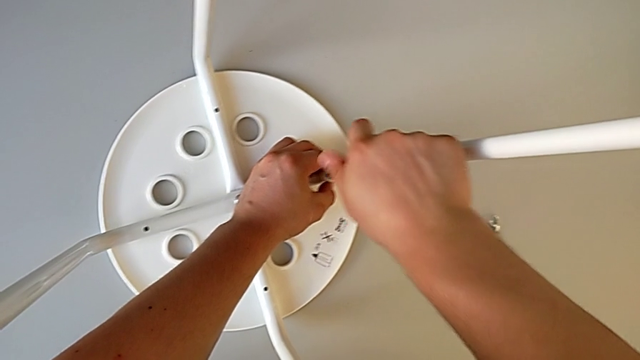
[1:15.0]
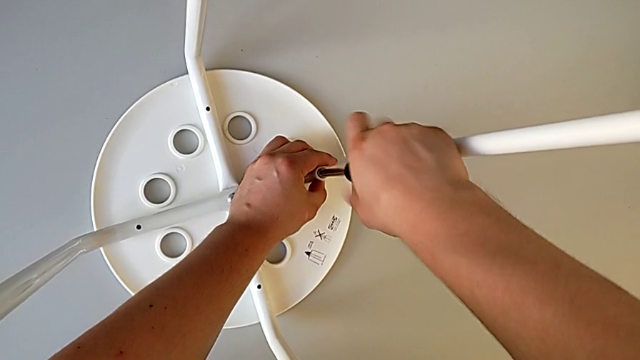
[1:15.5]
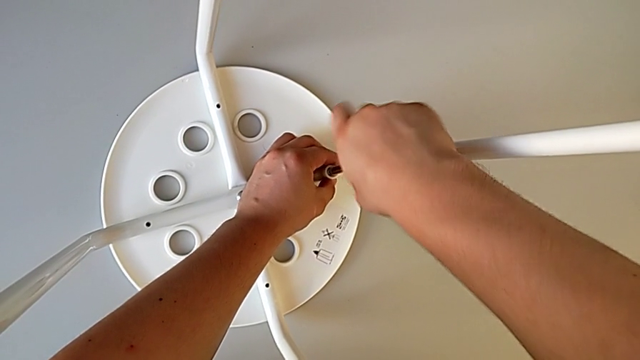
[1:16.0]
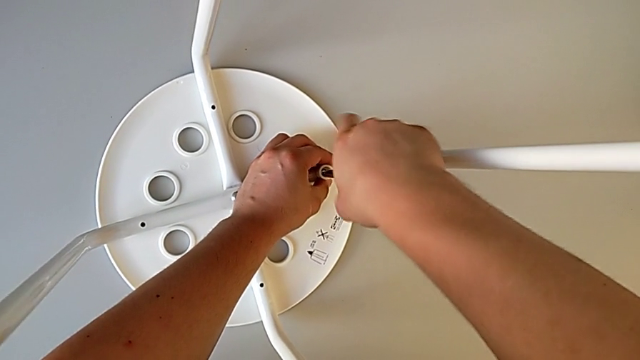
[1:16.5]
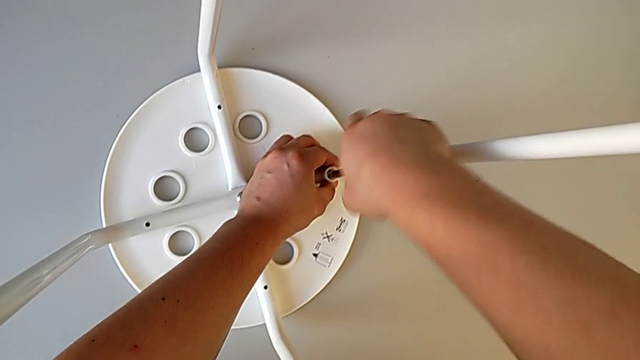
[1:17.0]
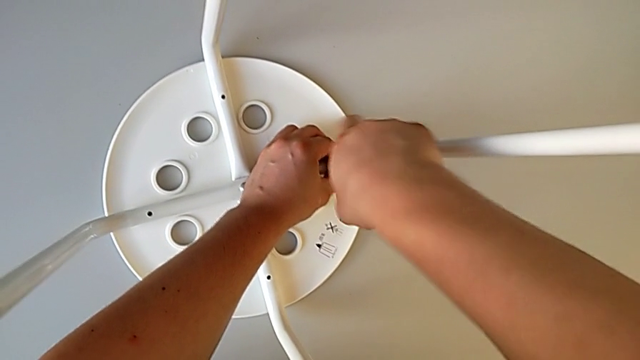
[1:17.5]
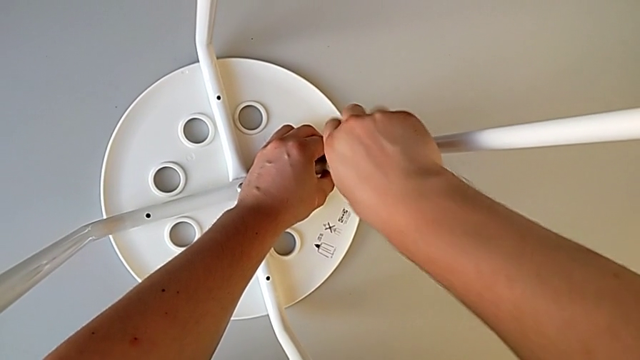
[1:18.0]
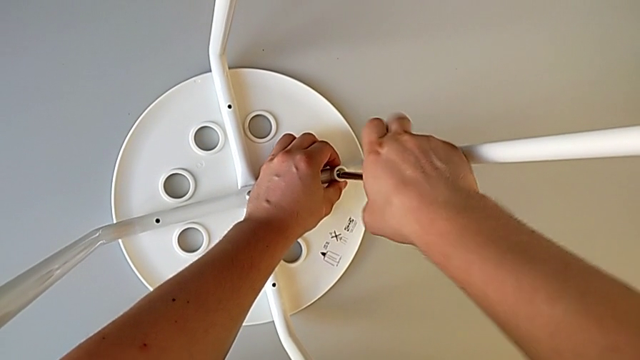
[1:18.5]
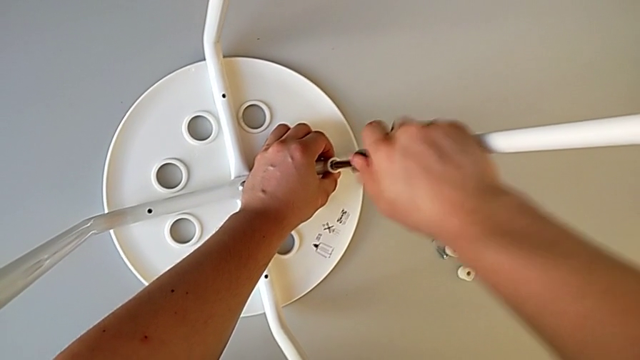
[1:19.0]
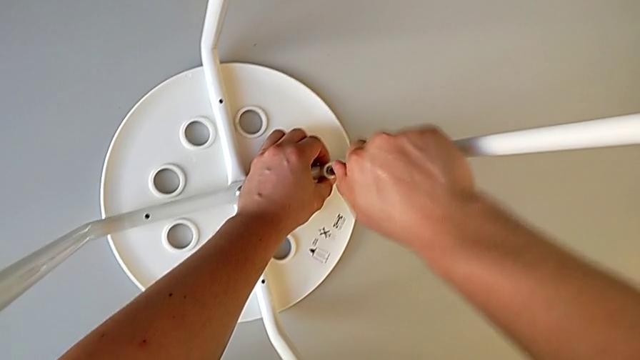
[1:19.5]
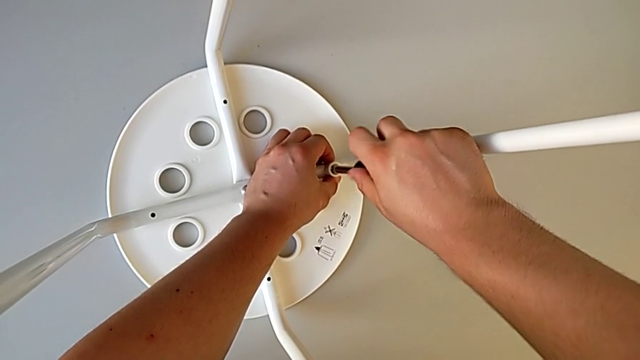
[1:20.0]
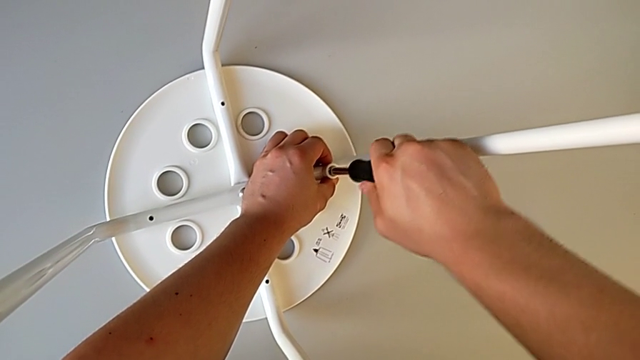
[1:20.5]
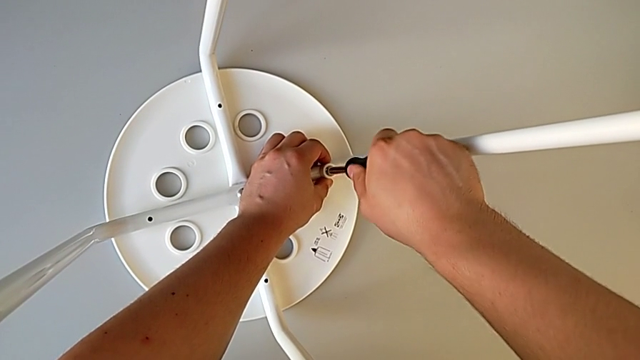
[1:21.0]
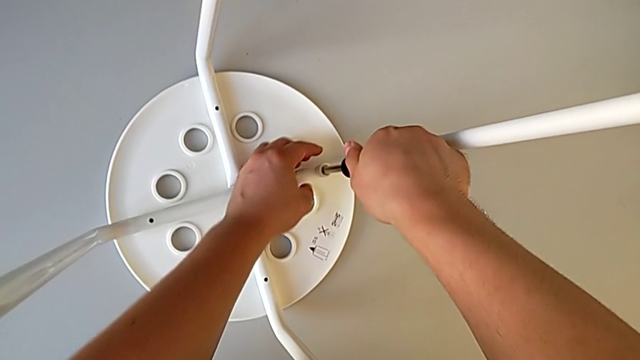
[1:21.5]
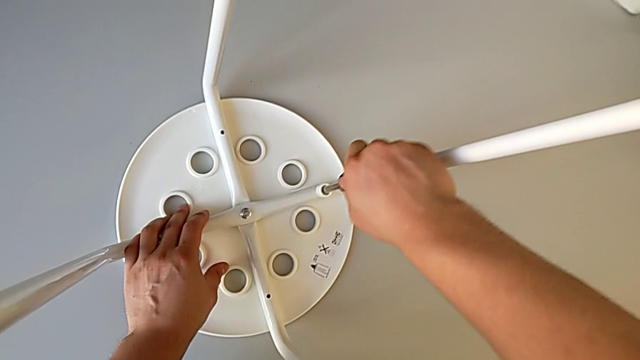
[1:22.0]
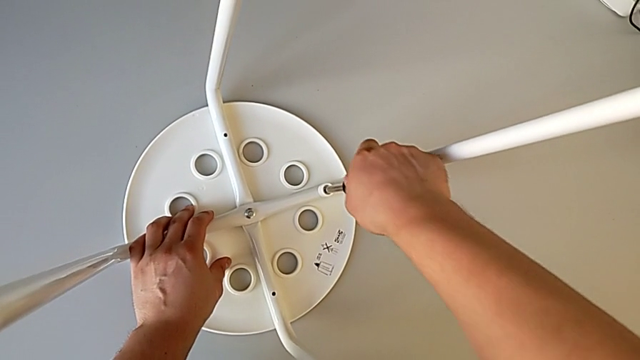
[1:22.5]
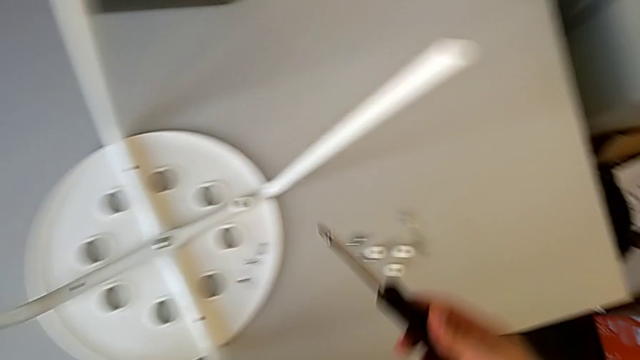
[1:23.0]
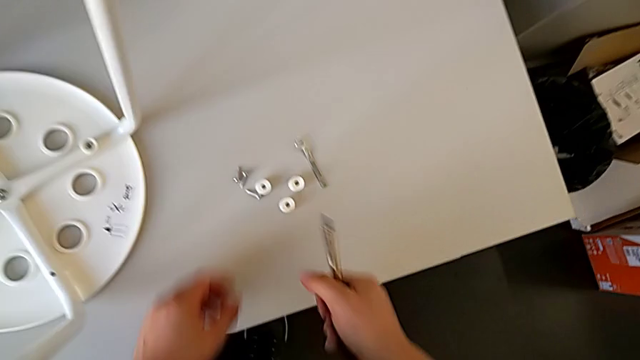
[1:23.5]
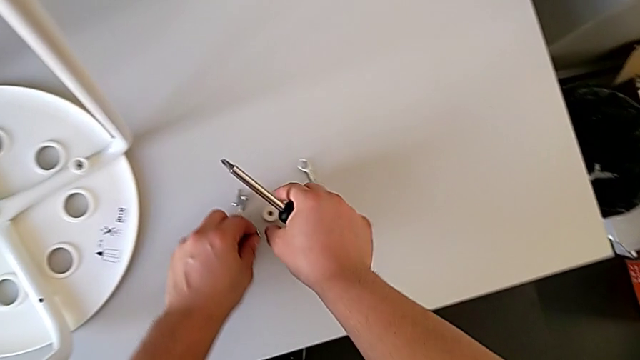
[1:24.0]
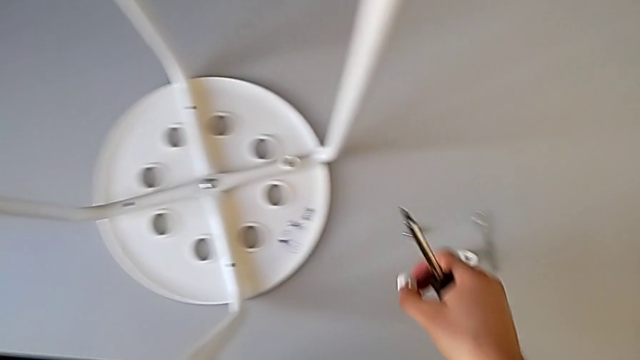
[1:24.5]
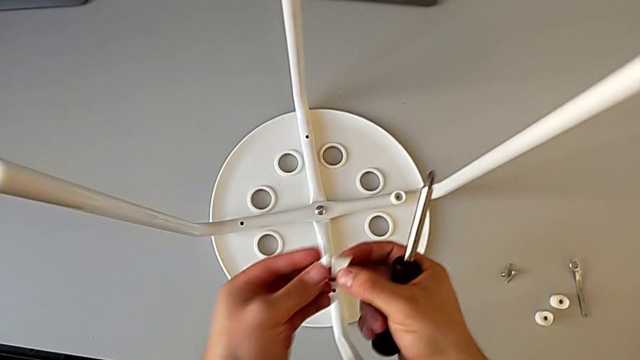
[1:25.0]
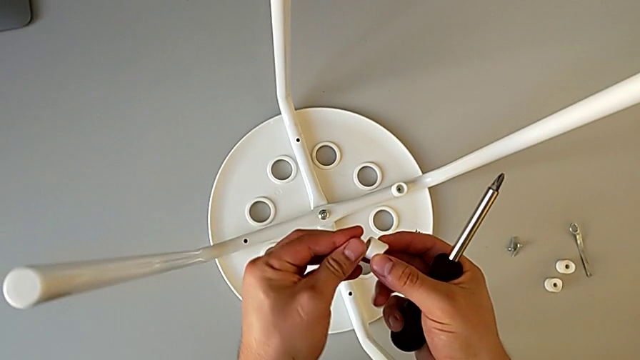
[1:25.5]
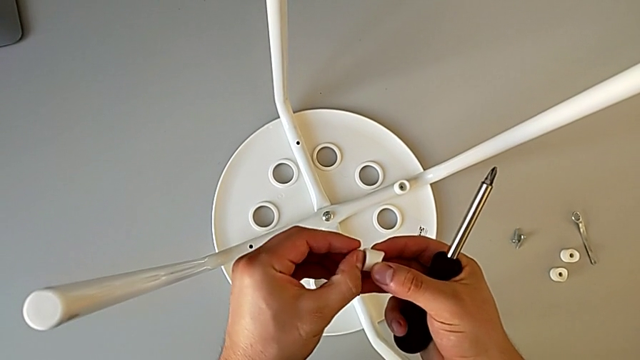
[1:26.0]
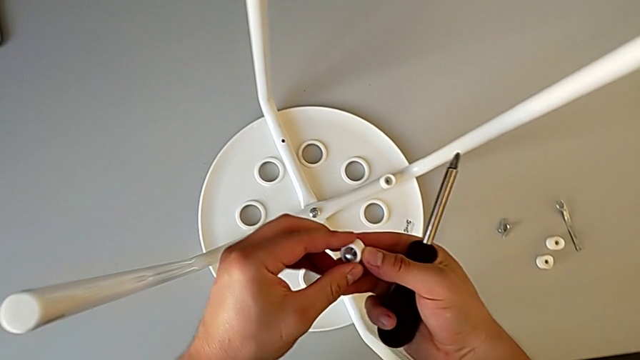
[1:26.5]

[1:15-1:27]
The camera wearer is assembling the seat. They keep screwing the screw, withdraw the screwdriver, grab the screw, grab the washer and insert the screw.

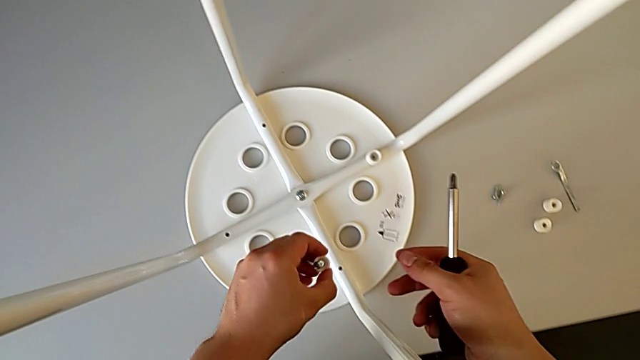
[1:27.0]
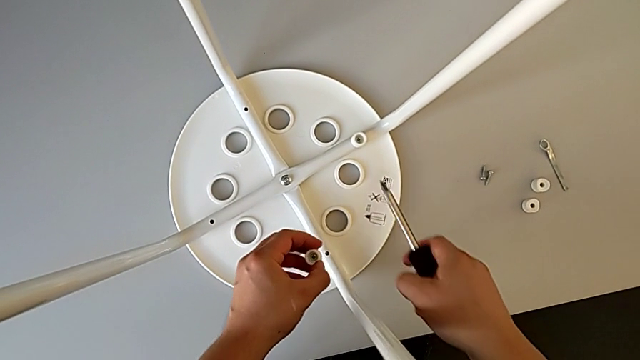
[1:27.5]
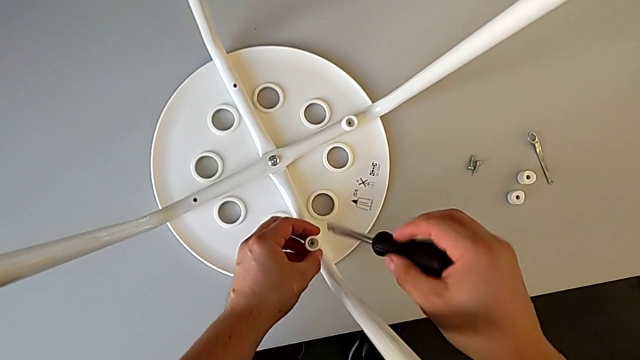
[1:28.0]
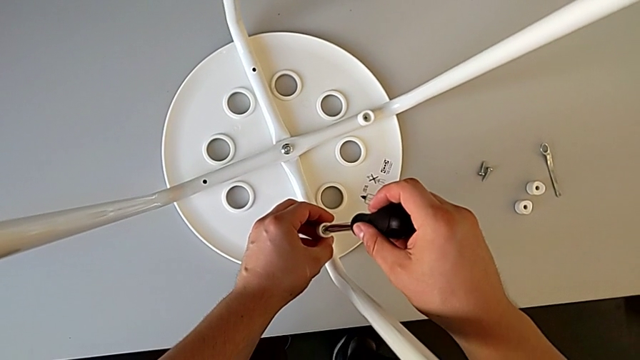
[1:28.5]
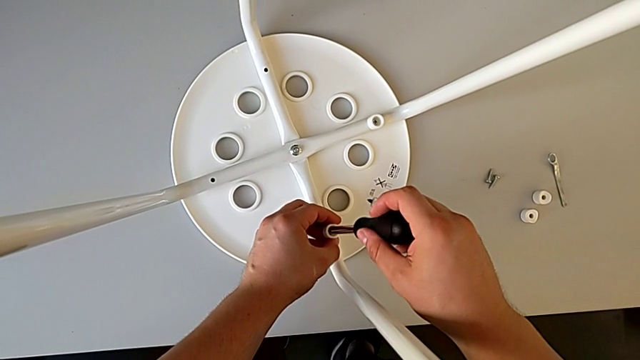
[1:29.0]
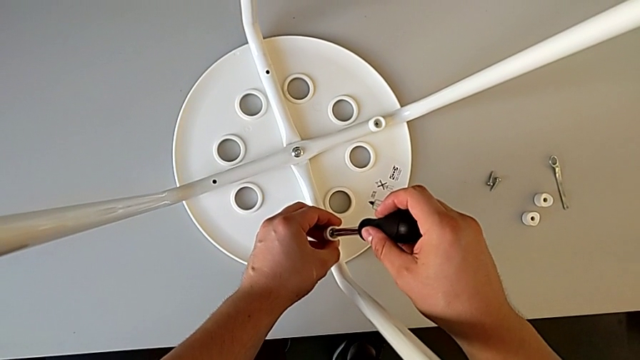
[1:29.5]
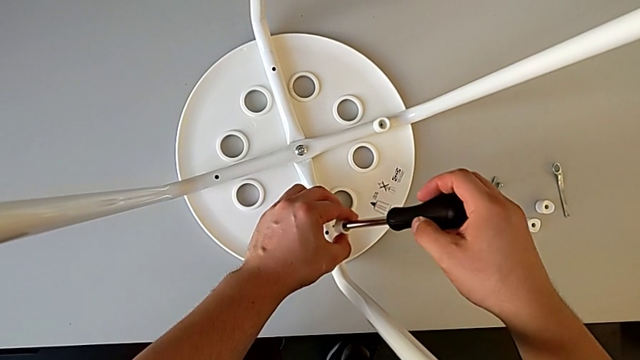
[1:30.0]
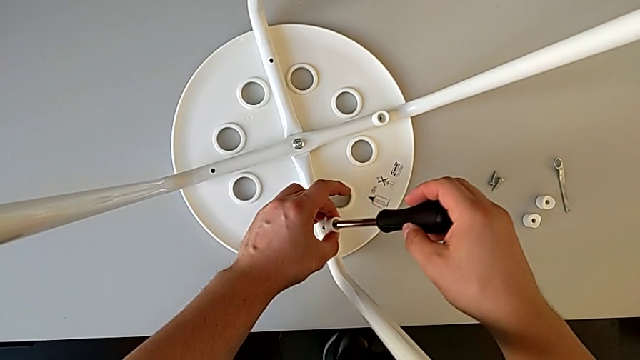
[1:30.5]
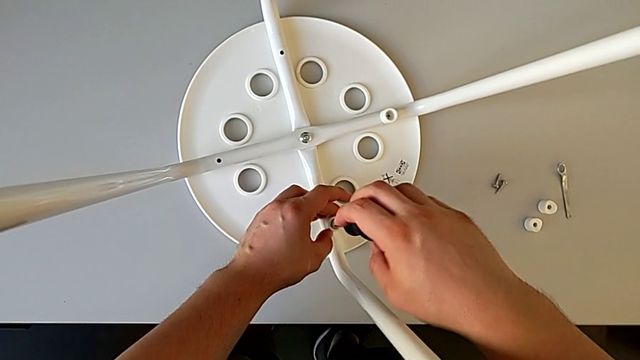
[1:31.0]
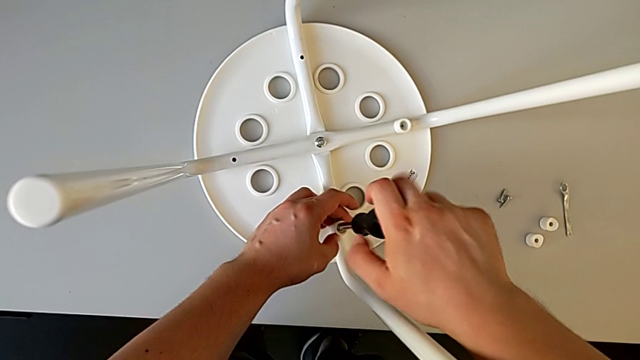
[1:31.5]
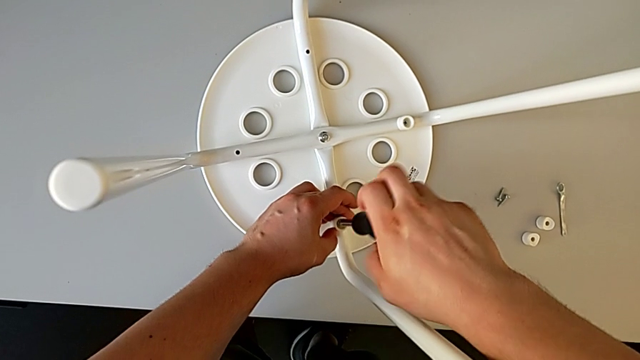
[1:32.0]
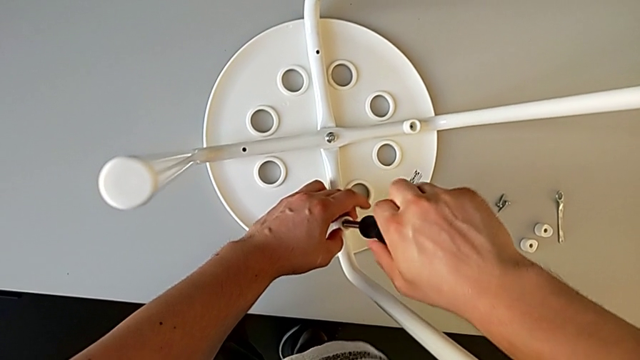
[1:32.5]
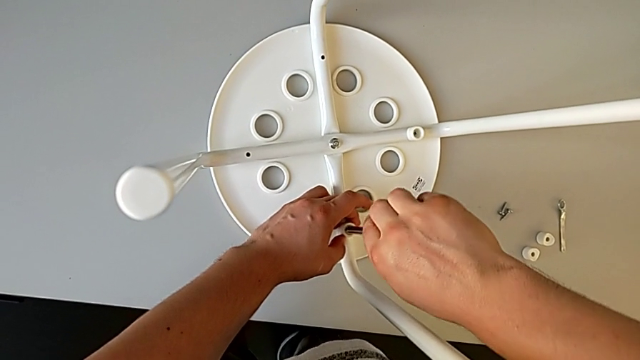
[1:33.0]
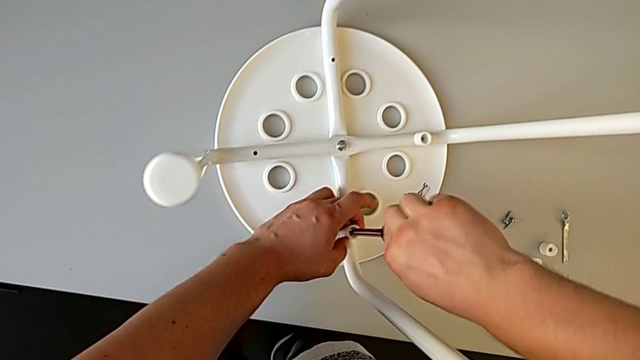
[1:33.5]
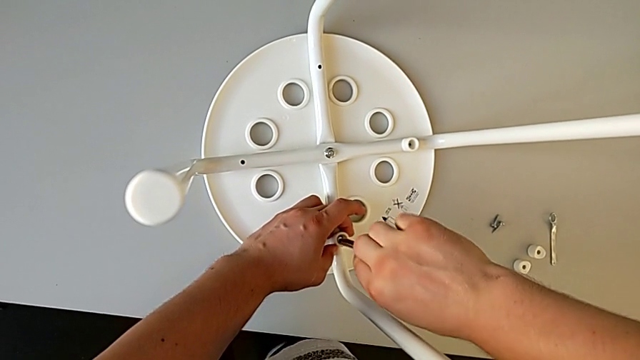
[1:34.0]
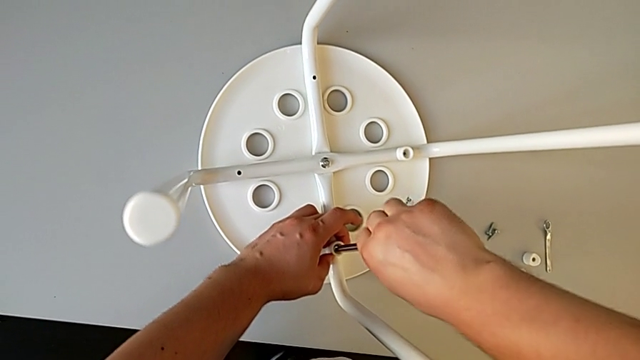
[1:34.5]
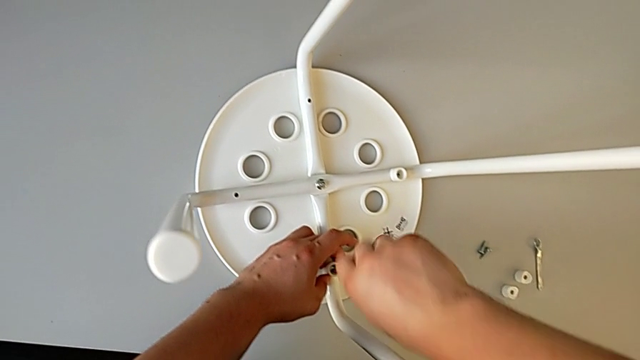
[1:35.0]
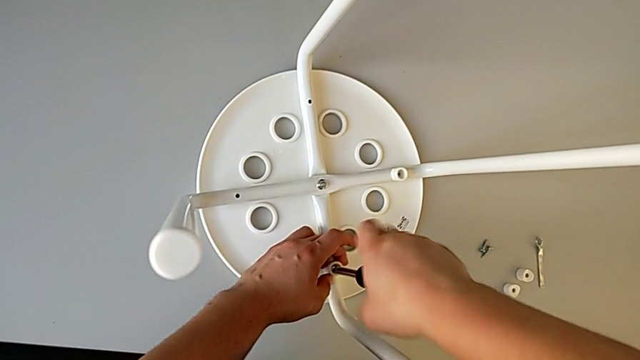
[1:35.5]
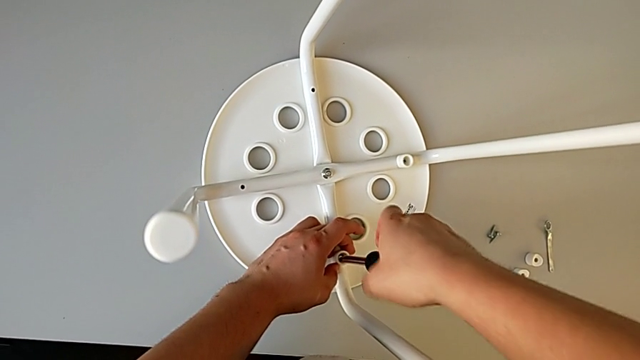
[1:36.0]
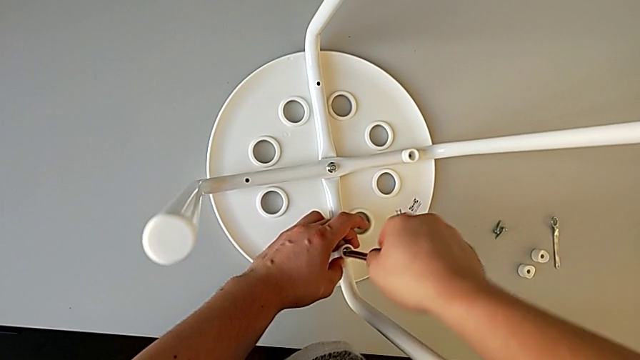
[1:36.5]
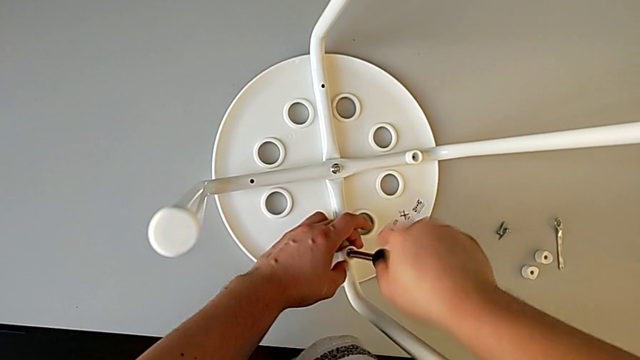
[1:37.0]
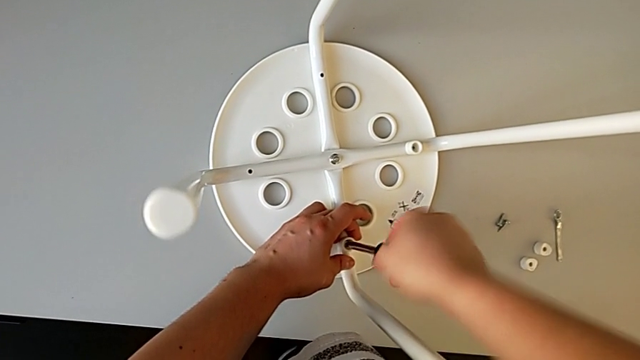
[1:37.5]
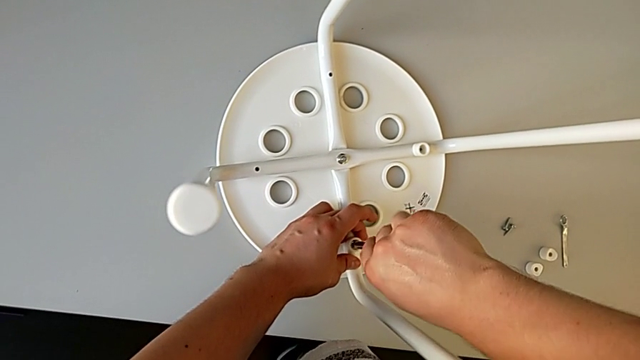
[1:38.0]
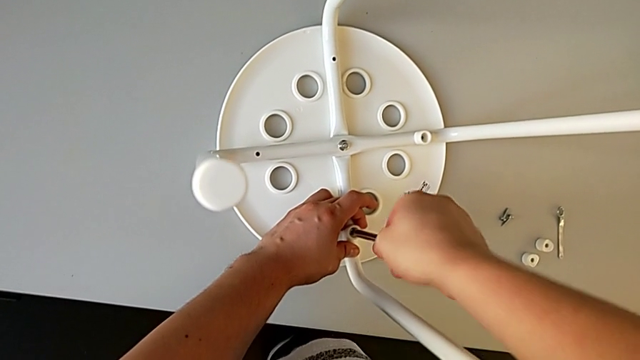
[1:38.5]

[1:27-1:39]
The camera wearer is assembling the seat. They align the screw, insert the screwdriver, insert the screw and begin to screw it.
